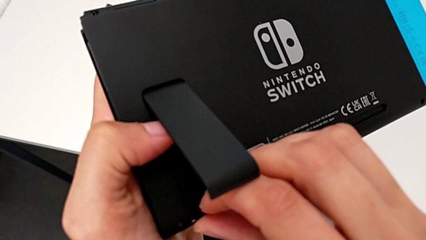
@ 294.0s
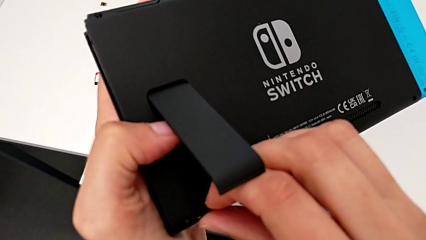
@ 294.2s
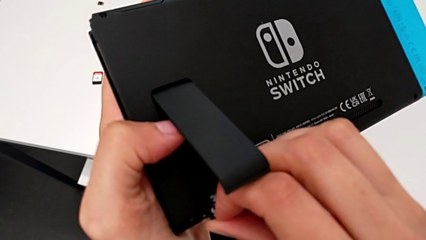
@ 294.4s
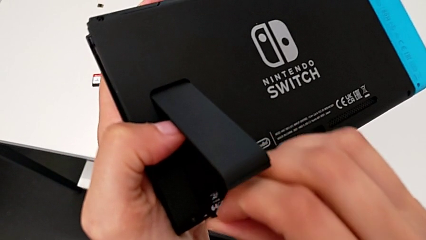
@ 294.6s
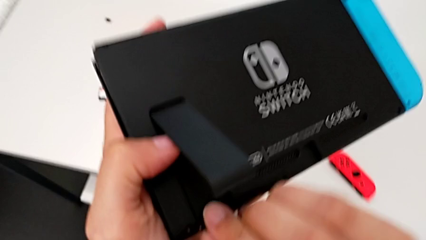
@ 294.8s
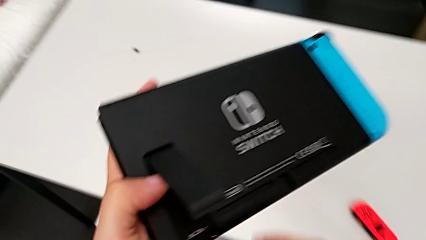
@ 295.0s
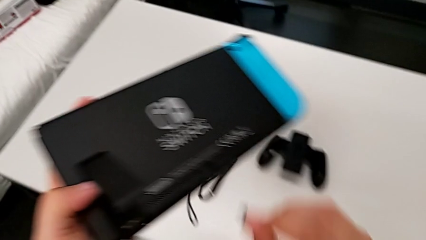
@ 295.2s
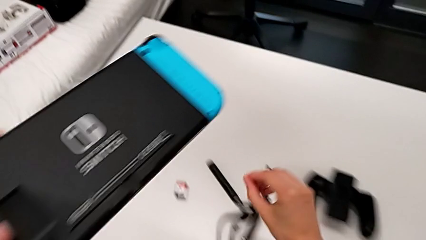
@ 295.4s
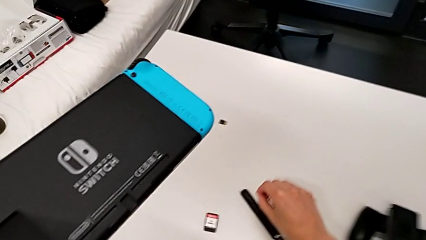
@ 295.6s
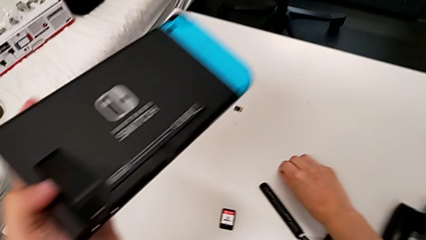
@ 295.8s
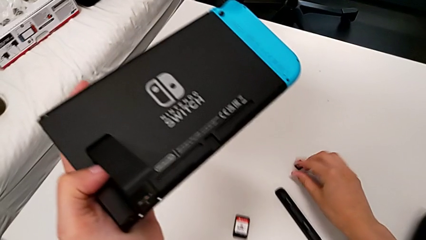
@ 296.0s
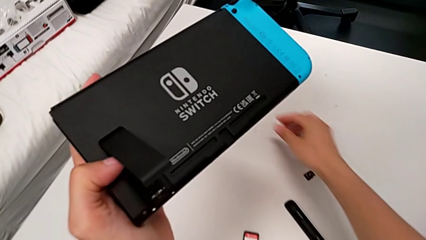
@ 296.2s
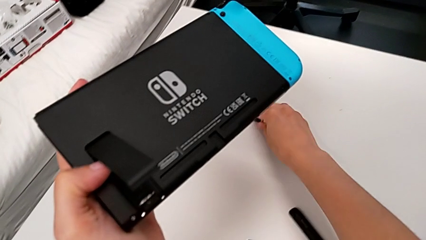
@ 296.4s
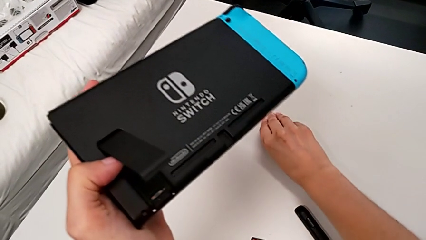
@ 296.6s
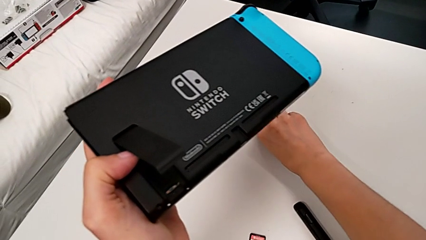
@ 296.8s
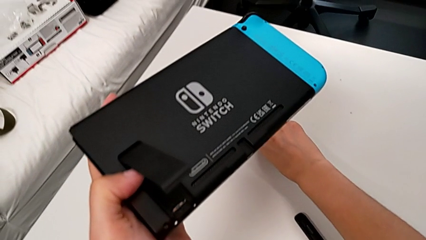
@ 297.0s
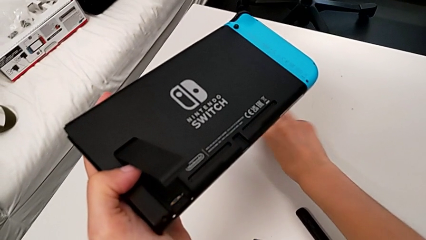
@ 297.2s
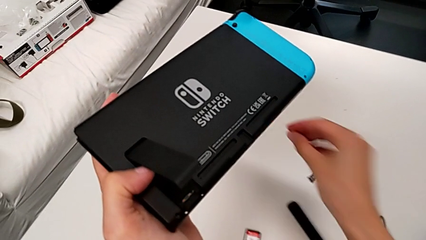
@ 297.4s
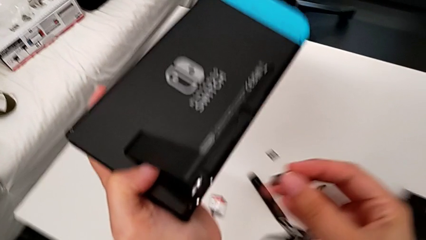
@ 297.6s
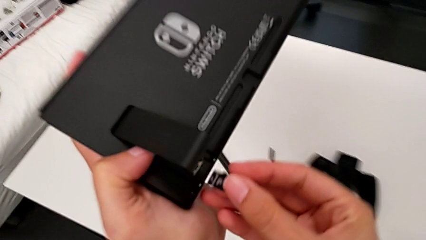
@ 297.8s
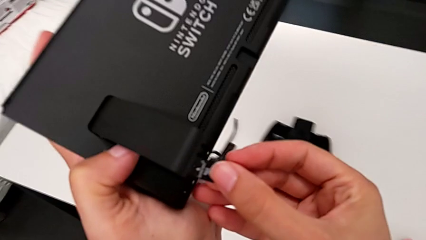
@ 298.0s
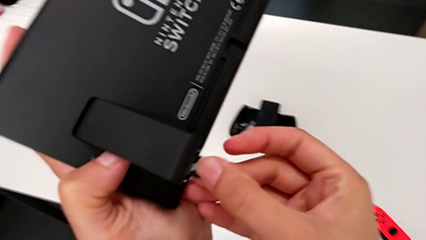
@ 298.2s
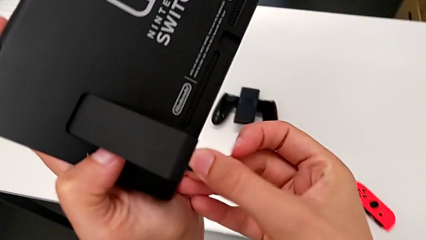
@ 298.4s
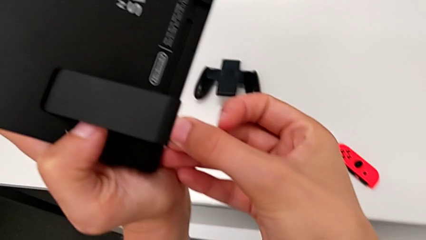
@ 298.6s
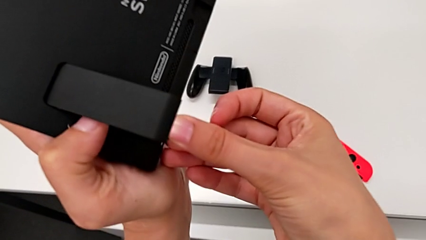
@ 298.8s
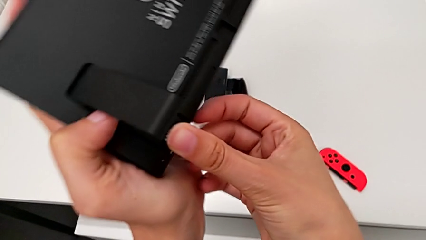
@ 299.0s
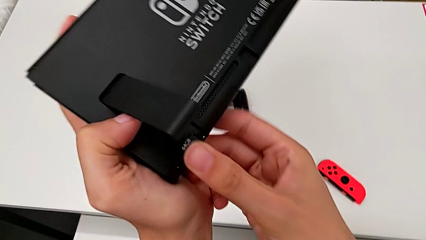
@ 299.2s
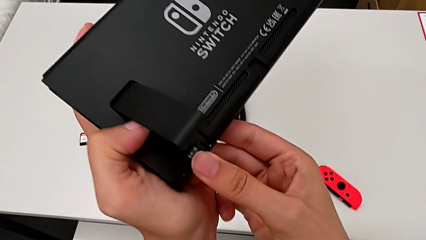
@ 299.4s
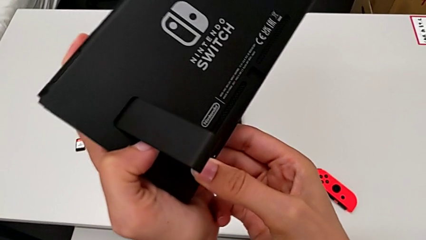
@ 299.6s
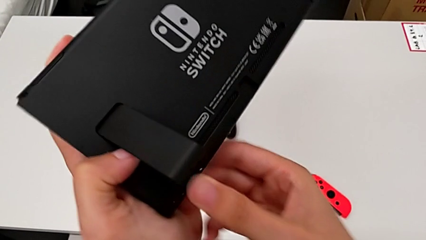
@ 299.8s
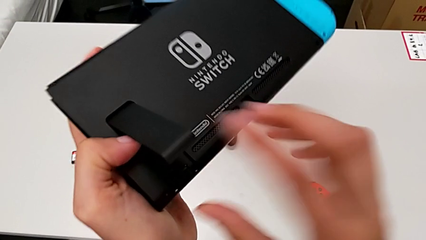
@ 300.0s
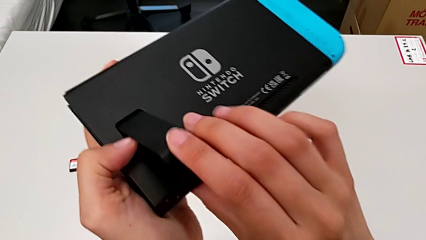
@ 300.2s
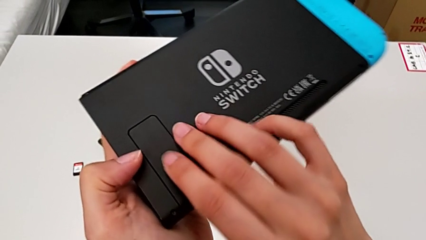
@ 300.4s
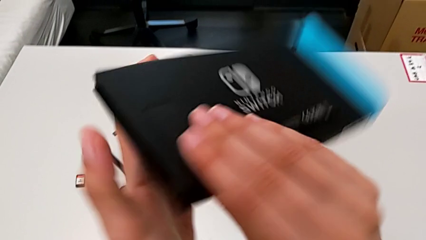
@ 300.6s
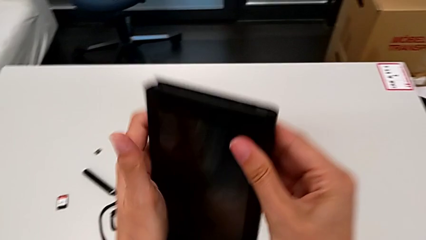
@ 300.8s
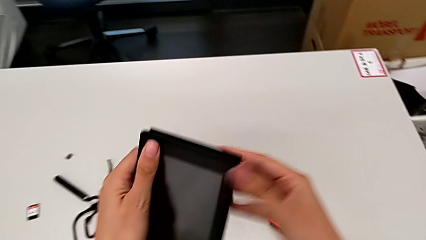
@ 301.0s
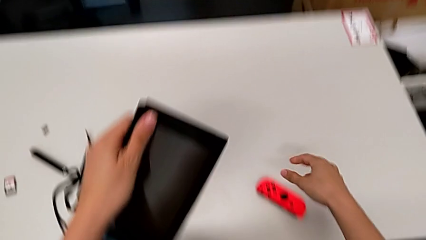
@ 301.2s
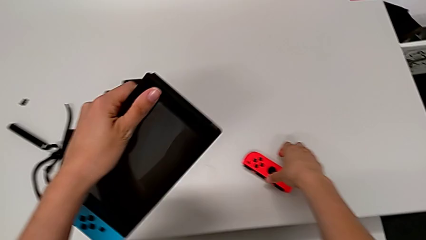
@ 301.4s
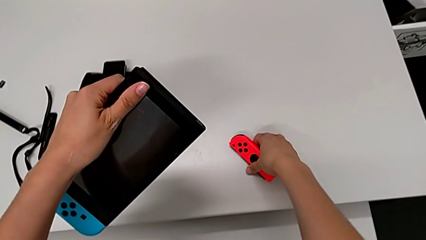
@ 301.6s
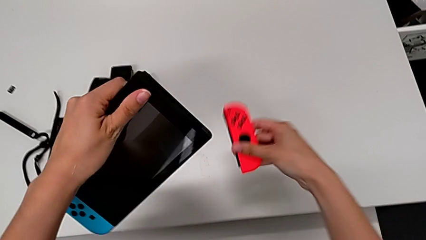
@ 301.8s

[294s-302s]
The camera wearer is exchanging SD cards with the Nintendo Switch. They withdraw the first SD card, place it, grab the second SD card, lift it with the right hand, insert it and close the kickstand.

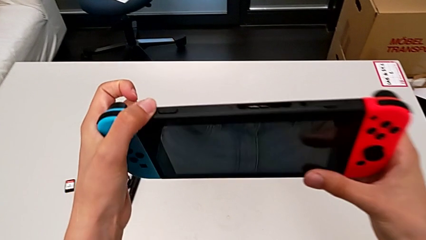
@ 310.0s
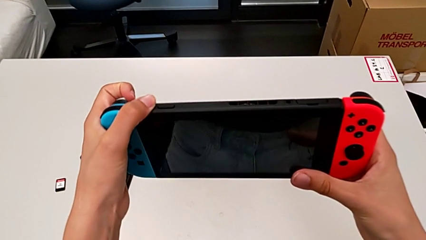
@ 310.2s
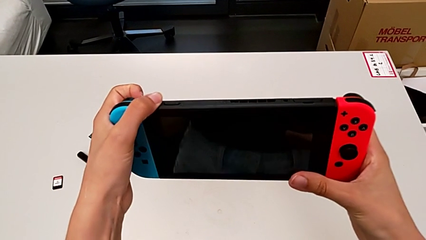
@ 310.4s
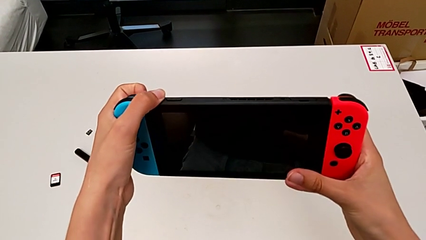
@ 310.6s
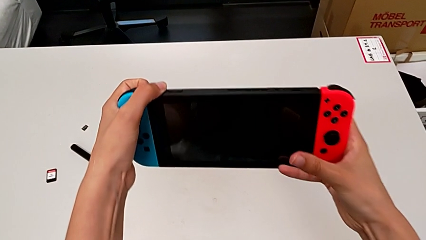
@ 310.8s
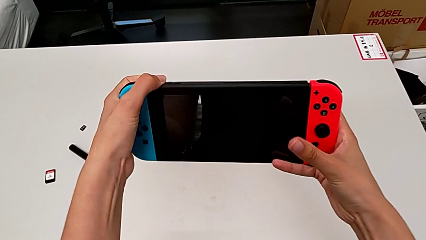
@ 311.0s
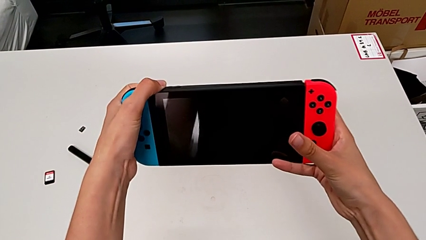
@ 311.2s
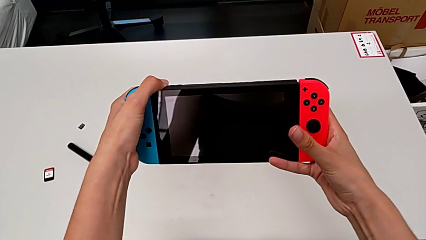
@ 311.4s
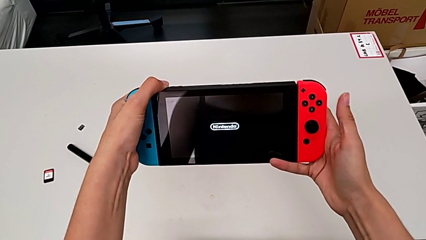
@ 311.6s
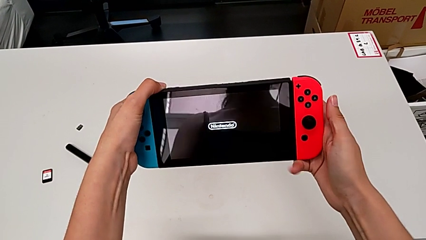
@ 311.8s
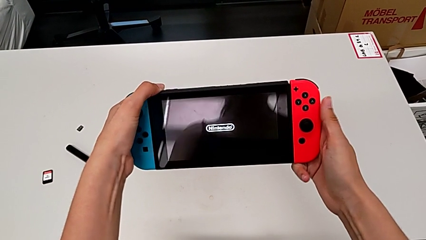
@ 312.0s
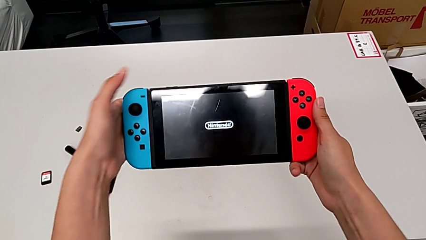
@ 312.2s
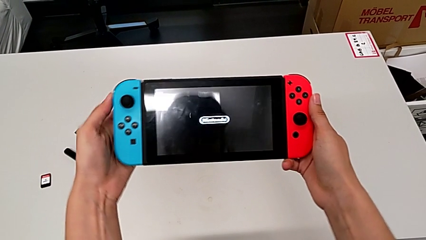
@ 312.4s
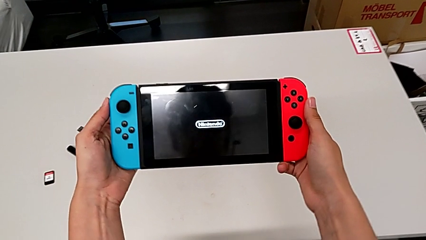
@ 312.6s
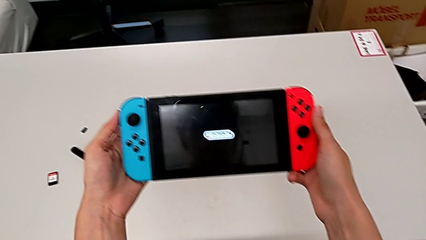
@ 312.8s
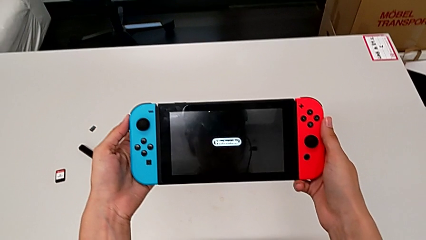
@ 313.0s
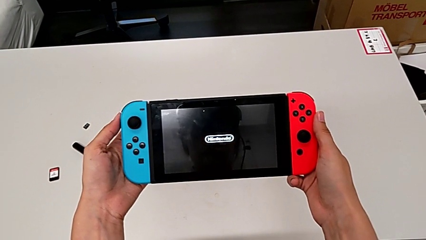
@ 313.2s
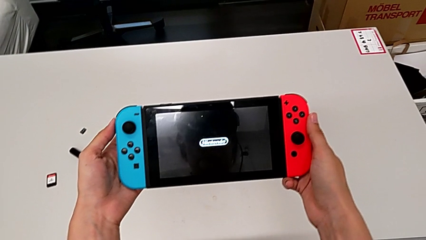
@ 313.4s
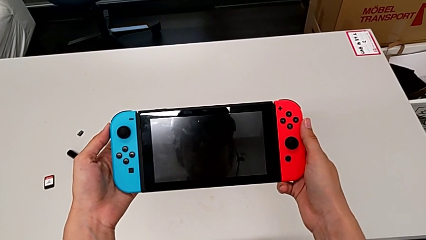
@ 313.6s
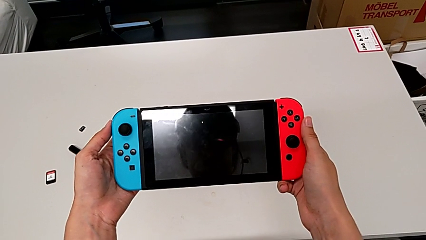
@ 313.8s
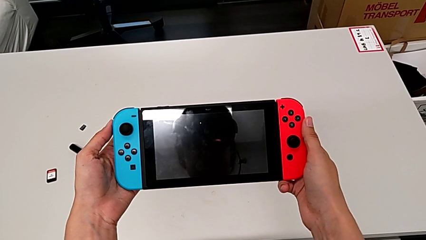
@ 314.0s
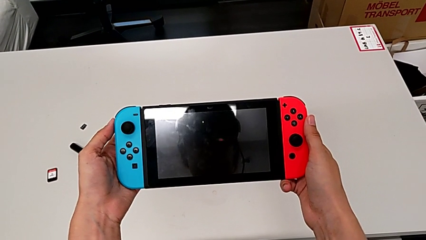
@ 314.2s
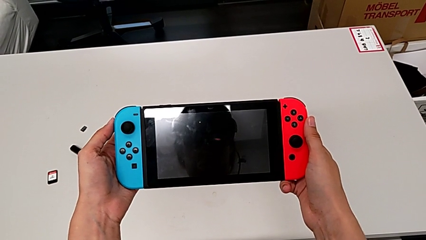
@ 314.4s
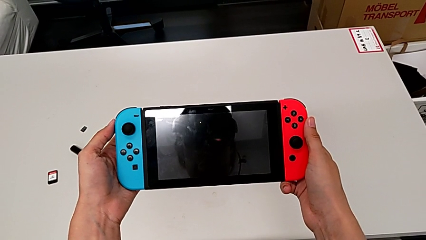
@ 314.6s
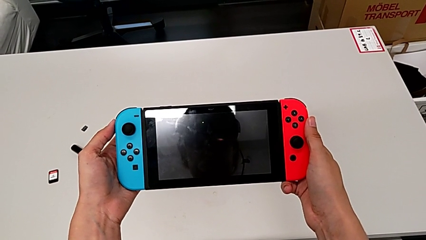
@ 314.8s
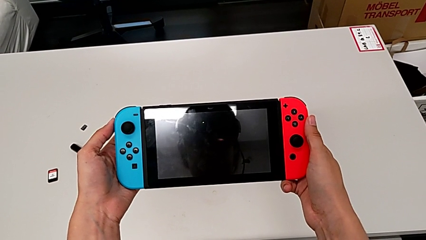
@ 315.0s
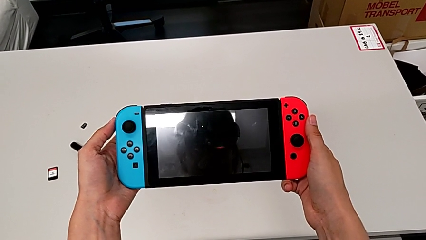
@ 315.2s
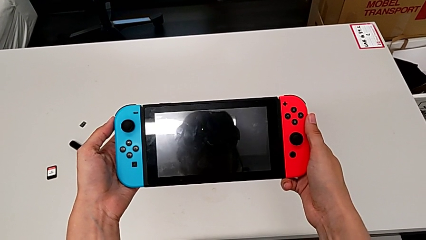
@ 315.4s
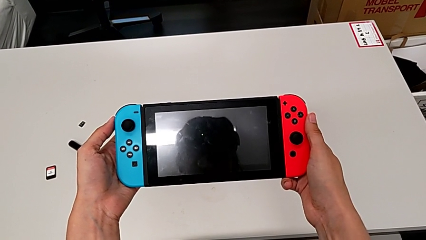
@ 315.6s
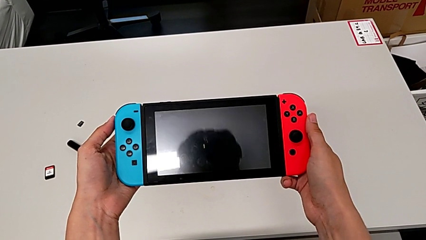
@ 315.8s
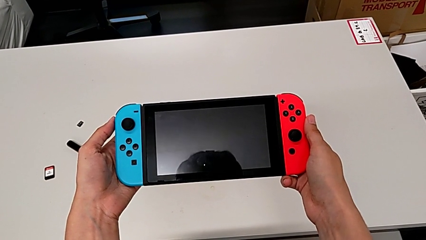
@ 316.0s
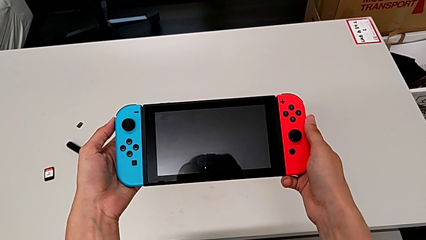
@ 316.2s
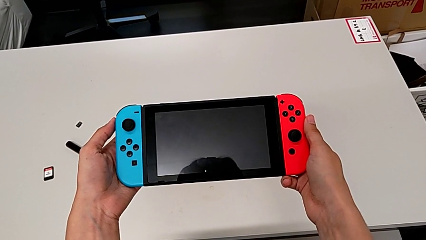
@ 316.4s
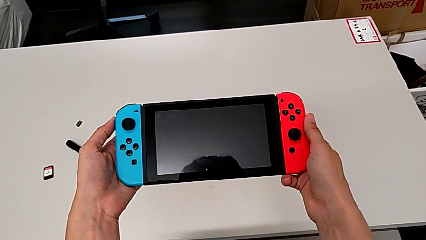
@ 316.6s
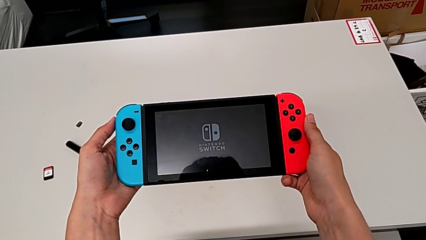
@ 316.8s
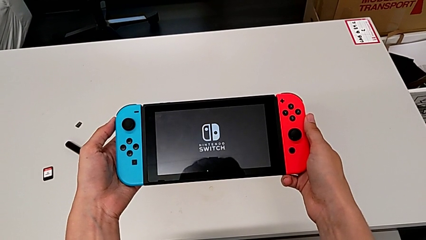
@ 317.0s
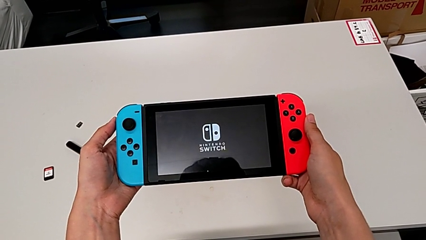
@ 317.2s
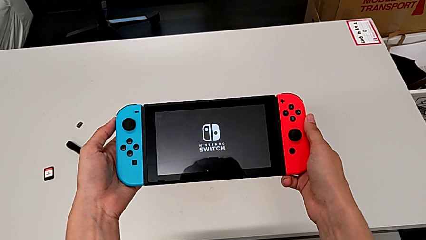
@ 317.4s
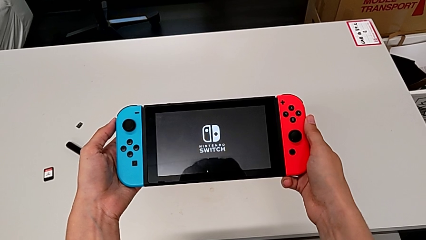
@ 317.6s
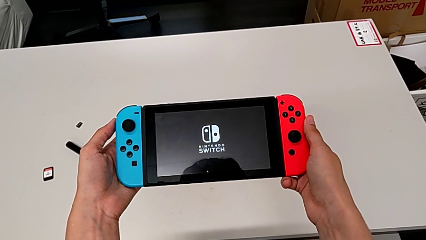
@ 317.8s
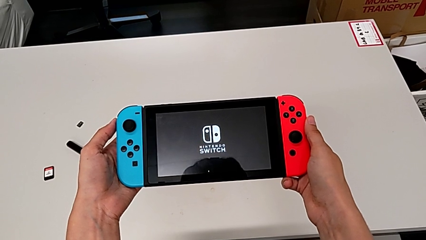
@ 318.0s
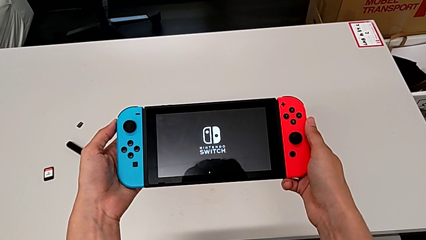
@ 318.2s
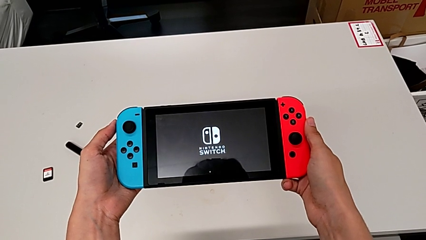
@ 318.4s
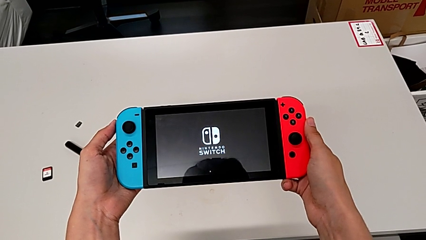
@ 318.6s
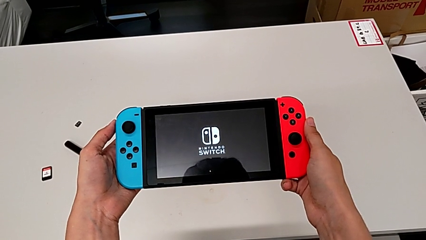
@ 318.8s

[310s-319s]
The camera wearer is turning on the Nintendo Switch. They press the button.
